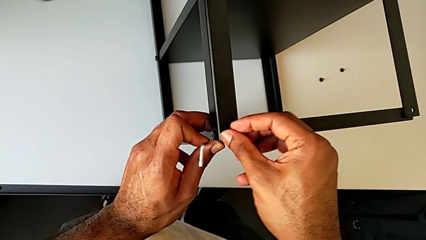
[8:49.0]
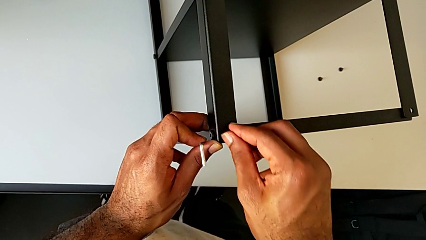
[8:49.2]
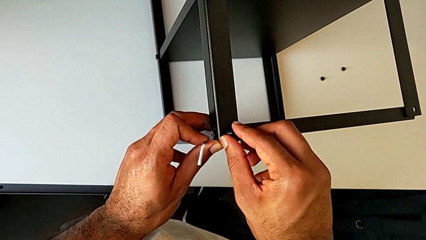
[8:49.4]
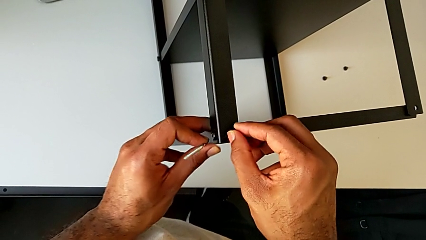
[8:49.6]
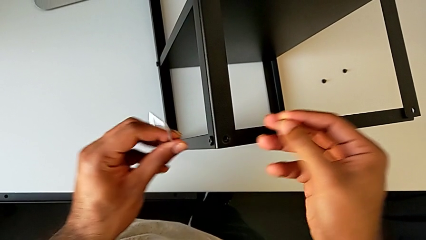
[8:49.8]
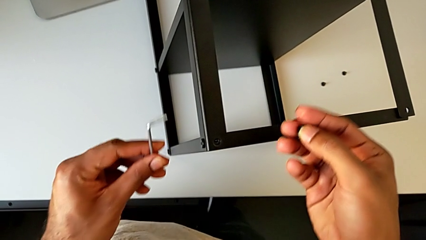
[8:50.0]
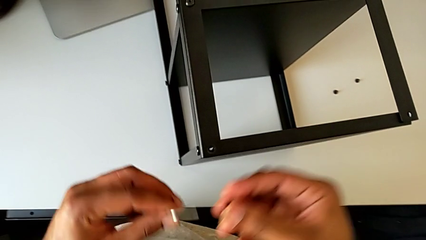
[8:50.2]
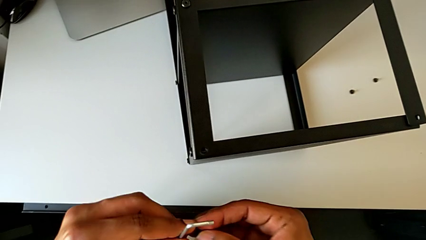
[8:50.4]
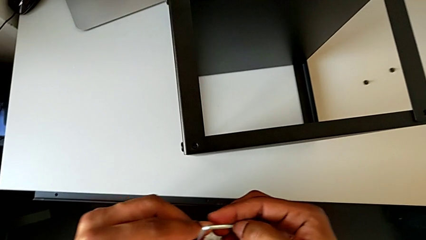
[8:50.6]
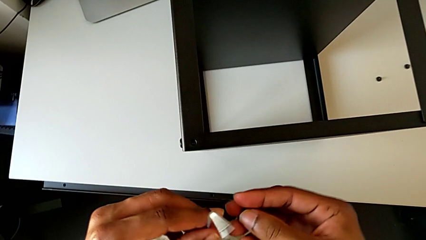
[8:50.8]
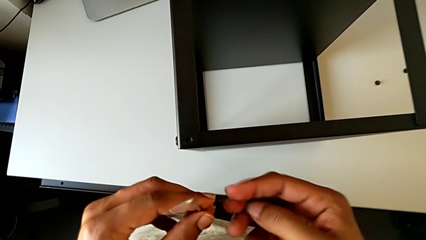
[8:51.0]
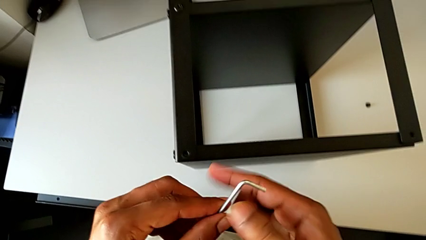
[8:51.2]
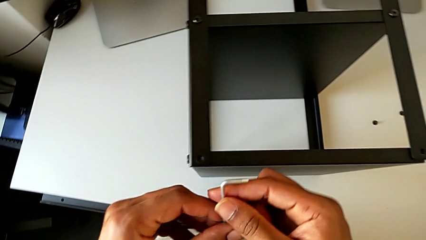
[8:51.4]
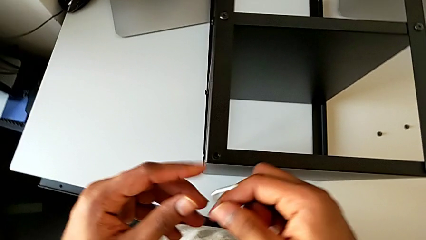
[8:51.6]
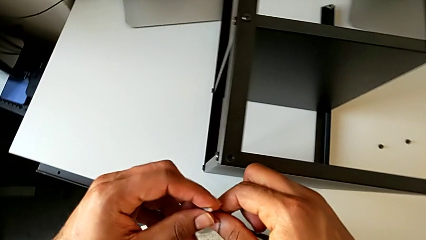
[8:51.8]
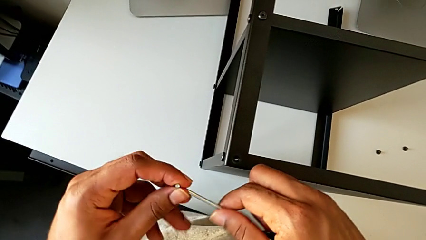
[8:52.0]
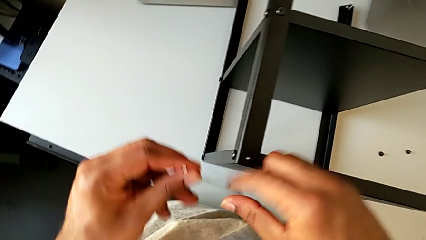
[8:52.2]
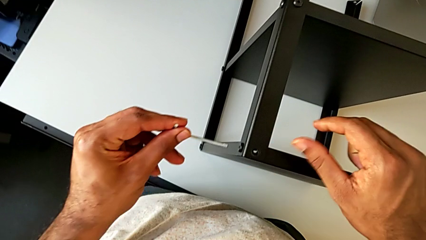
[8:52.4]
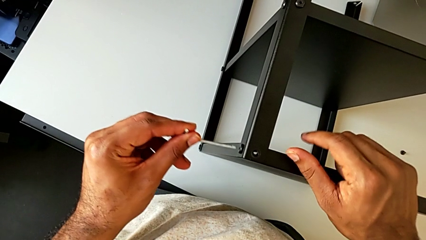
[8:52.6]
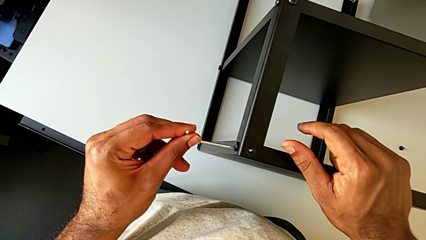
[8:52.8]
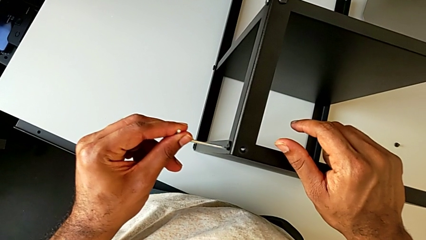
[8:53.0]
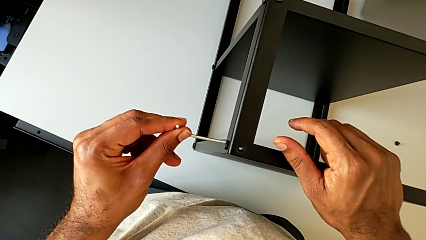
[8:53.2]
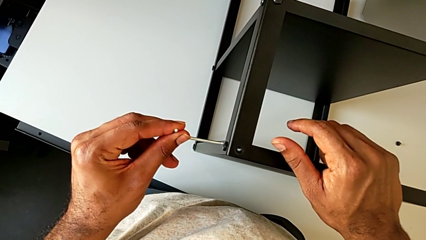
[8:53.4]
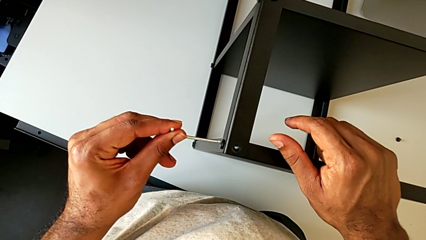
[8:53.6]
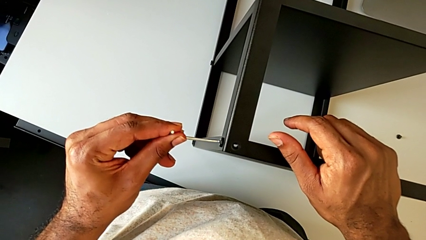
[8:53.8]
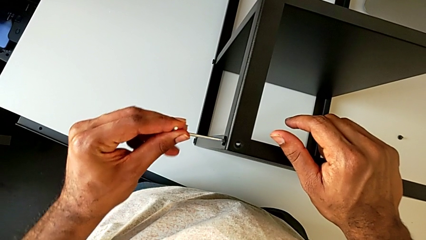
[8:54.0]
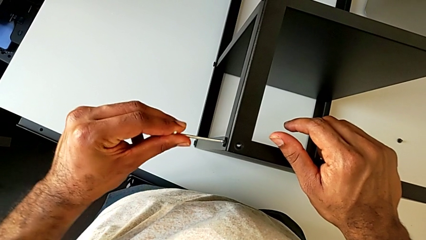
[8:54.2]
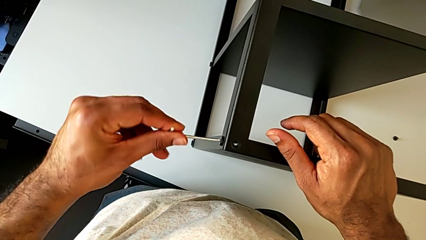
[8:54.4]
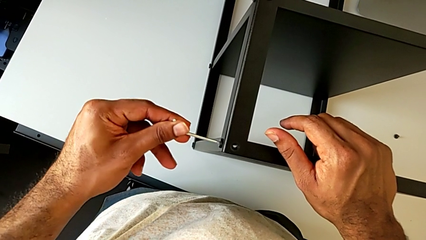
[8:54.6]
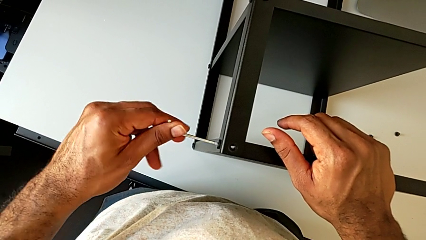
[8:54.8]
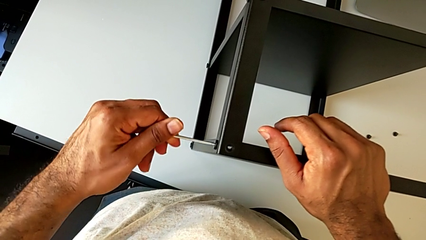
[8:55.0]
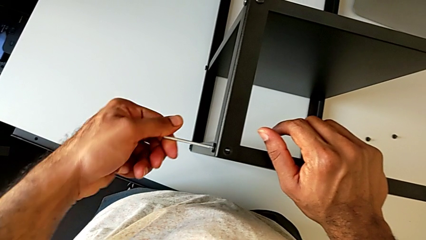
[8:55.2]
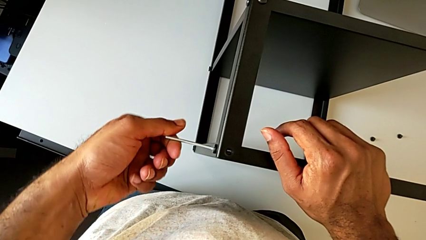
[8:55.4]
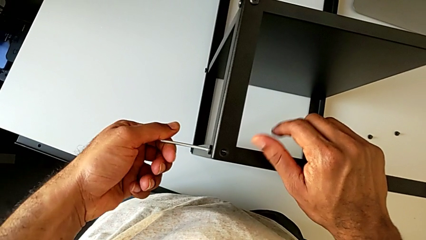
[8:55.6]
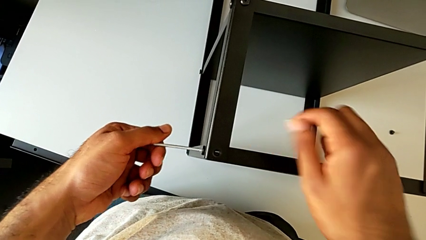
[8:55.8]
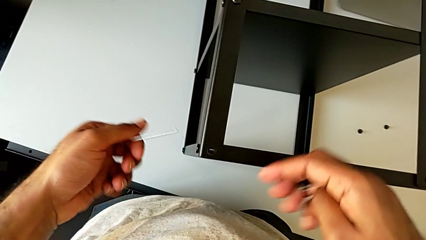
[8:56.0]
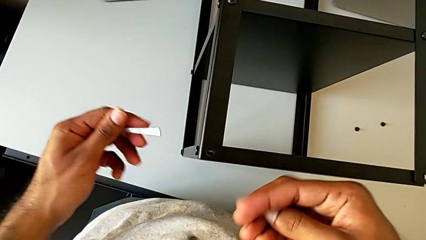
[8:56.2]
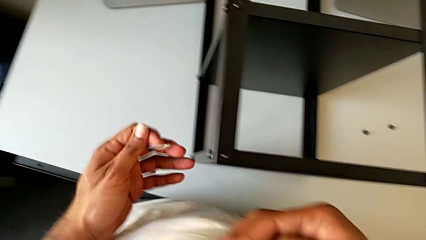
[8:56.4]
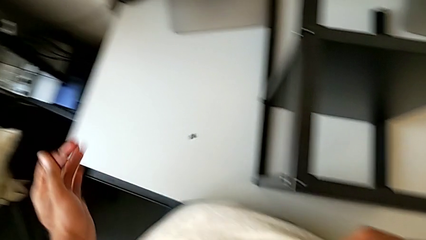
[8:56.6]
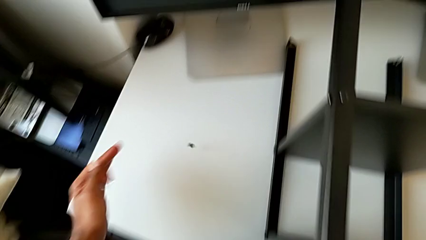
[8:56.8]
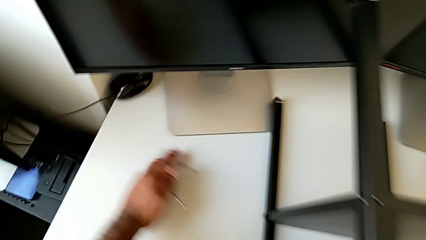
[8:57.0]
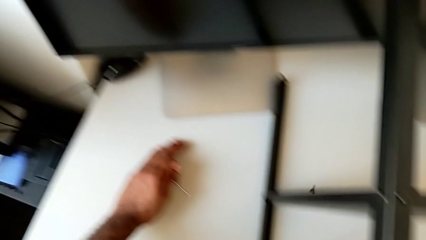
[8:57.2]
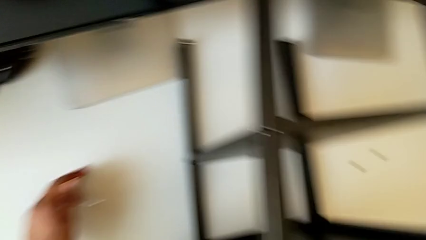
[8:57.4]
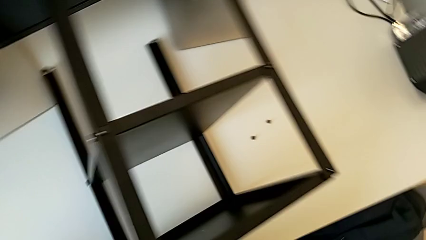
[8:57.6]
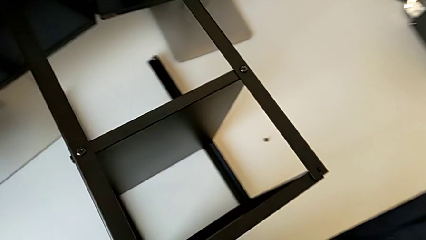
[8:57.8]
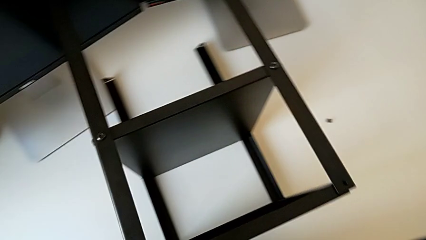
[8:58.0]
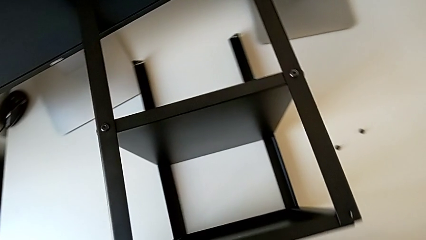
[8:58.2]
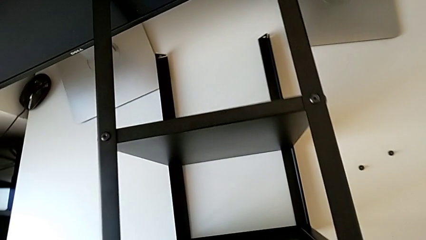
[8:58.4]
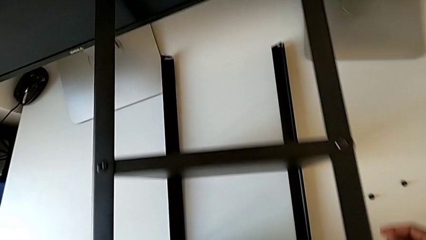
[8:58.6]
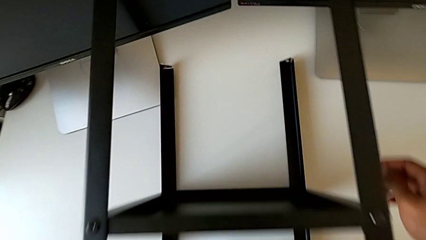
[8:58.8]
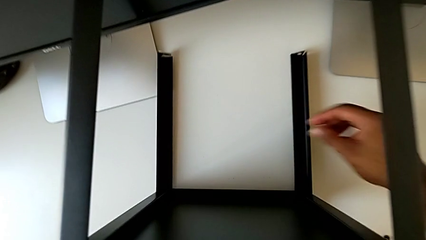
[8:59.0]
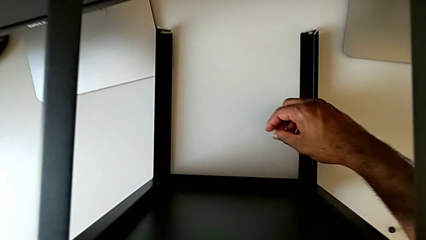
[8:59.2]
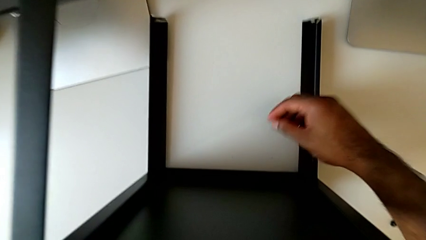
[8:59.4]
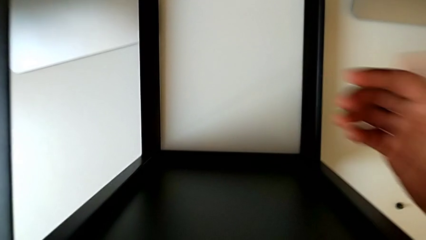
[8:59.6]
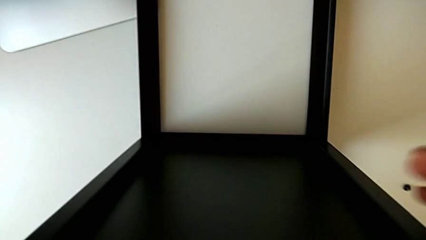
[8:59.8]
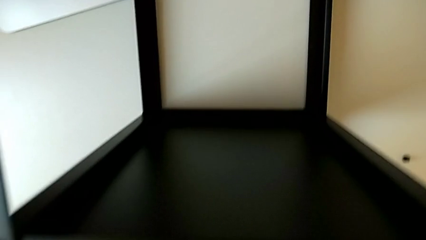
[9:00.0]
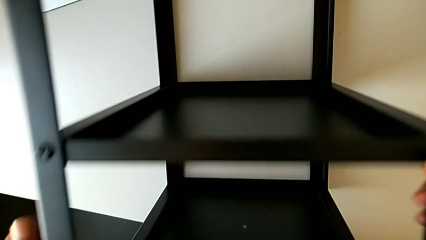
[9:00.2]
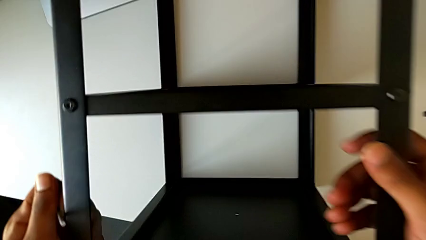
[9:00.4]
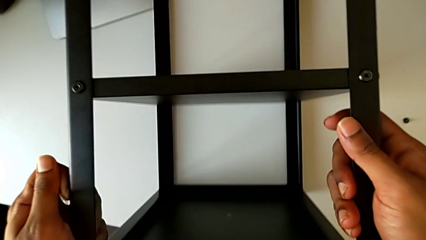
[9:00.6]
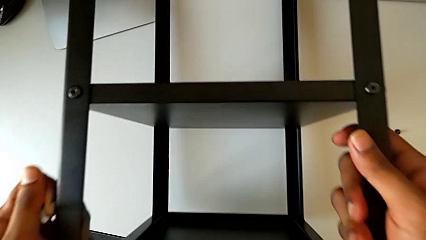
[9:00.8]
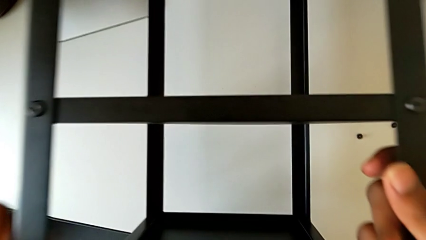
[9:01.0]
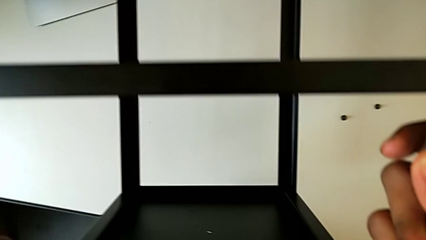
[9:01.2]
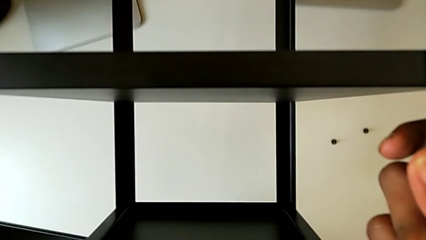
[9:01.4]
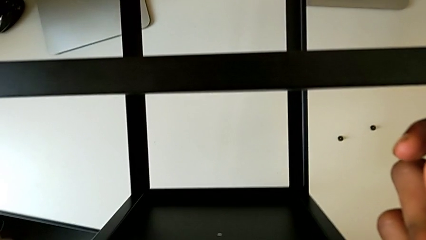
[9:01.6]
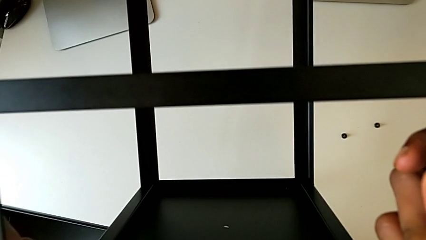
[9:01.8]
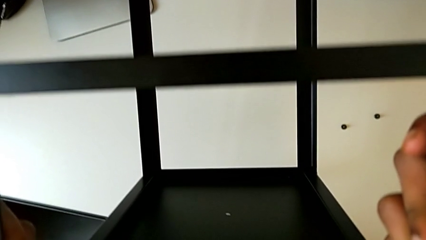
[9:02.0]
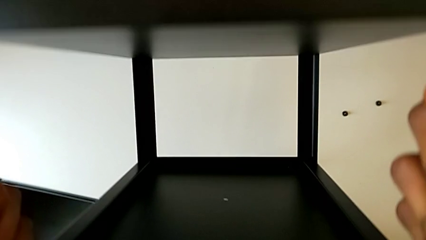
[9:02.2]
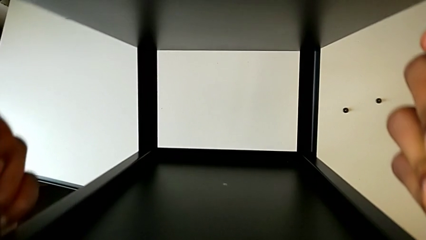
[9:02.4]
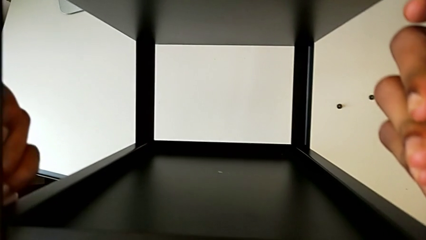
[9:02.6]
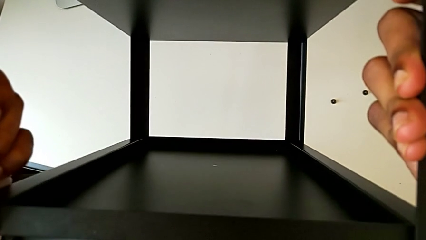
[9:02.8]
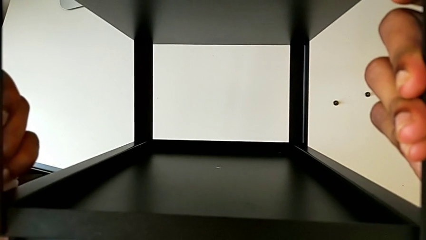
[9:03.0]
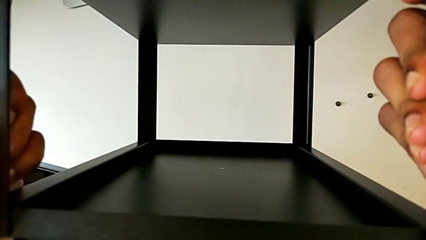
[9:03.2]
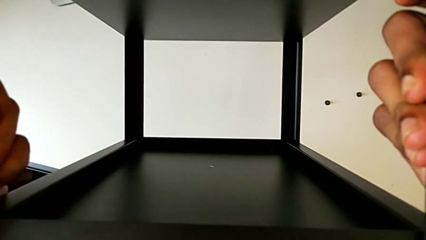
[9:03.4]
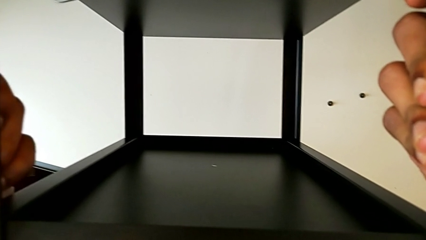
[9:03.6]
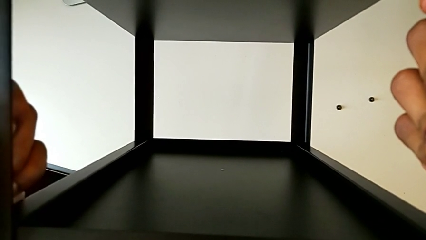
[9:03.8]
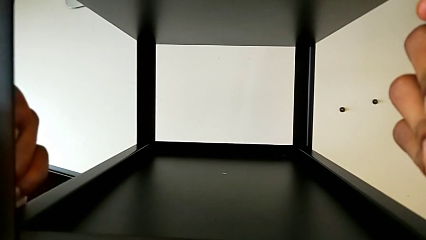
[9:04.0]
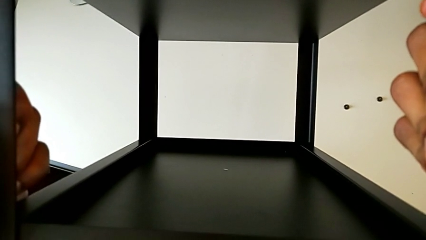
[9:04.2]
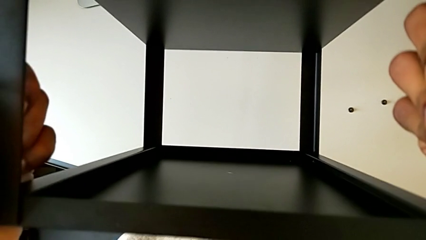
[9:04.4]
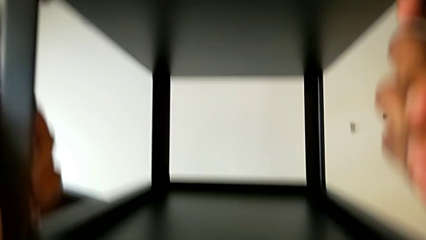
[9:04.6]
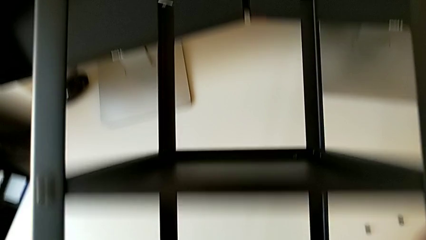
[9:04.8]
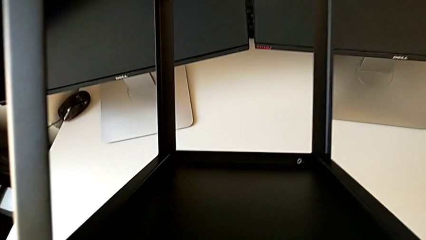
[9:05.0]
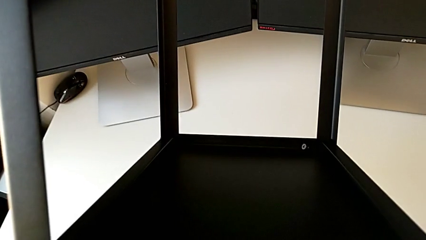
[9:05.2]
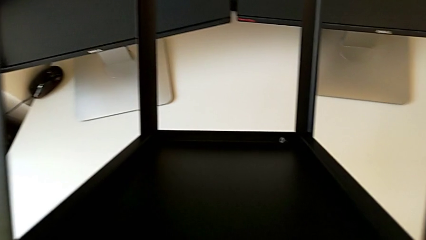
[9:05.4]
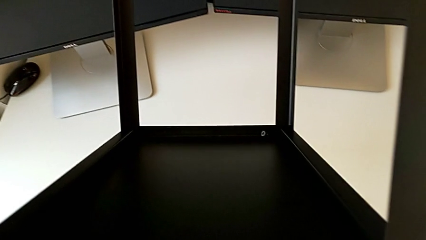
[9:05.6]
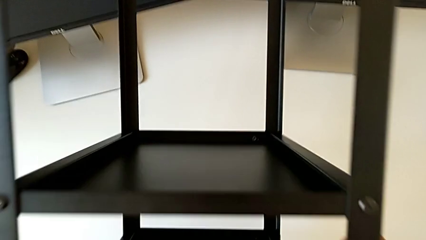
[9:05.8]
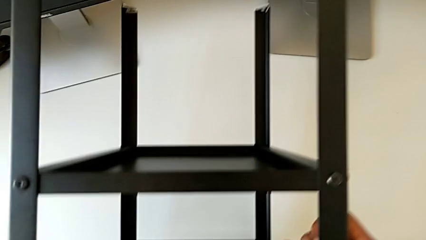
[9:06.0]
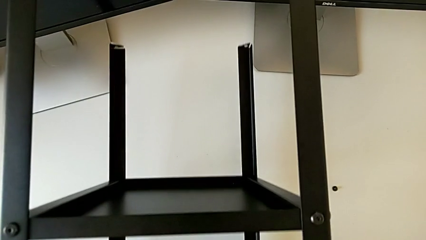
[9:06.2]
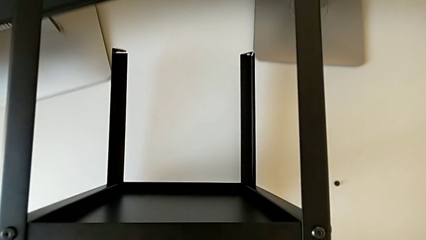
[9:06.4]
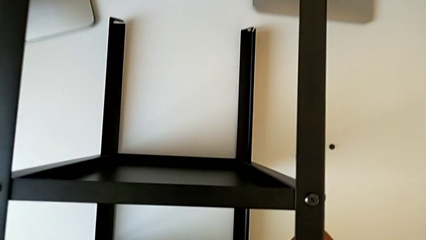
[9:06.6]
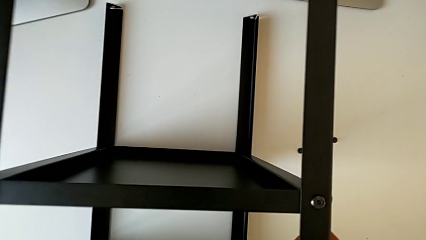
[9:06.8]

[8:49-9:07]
The camera wearer is screwing the third leg of the table to the top tray. They withdraw the hex socket head, grab the Allen wrench, insert the hex socket head, screw it, withdraw the Allen wrench, wrongly drop the hex socket head, lift the nightstand and place it.
